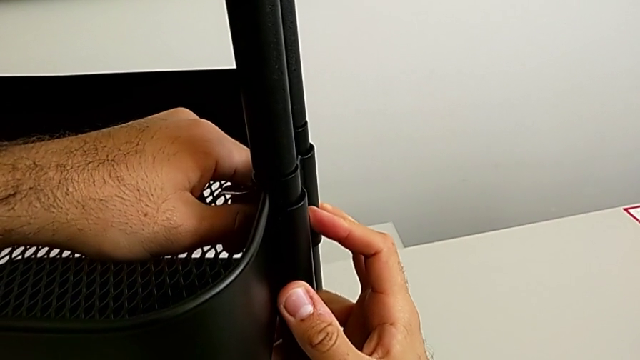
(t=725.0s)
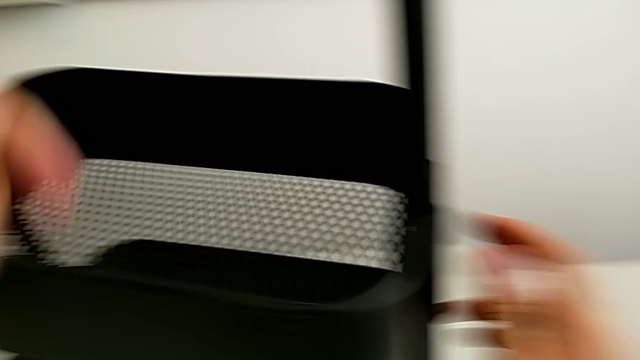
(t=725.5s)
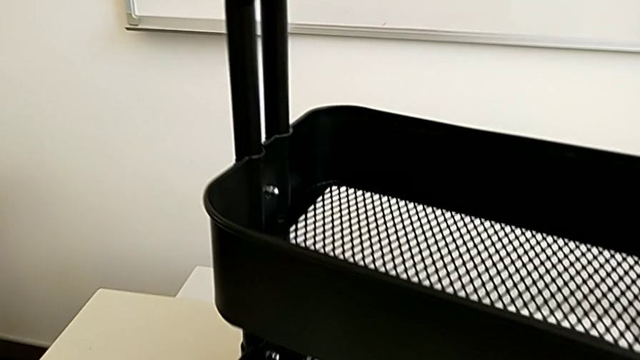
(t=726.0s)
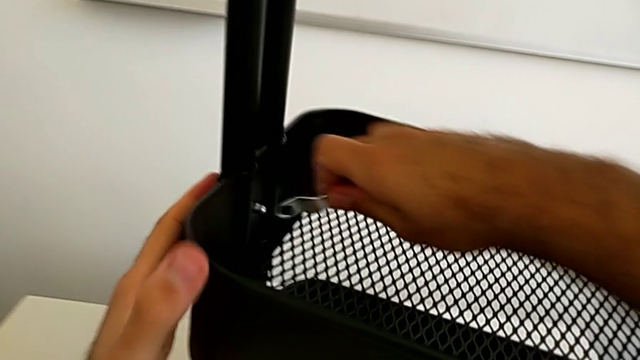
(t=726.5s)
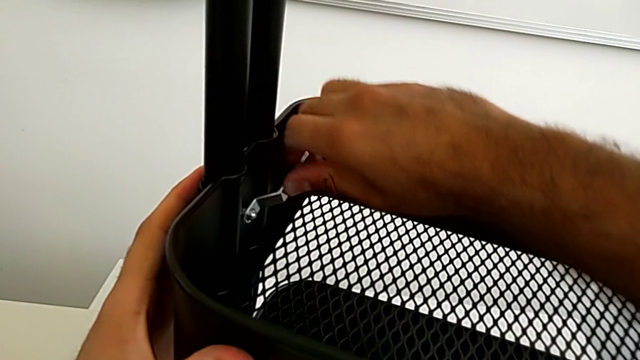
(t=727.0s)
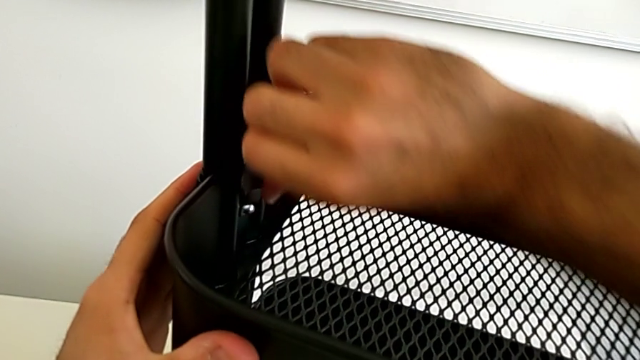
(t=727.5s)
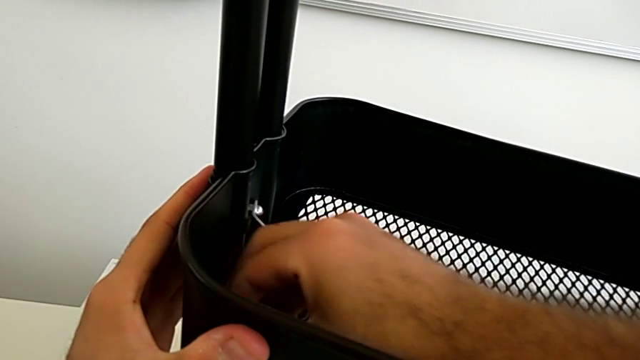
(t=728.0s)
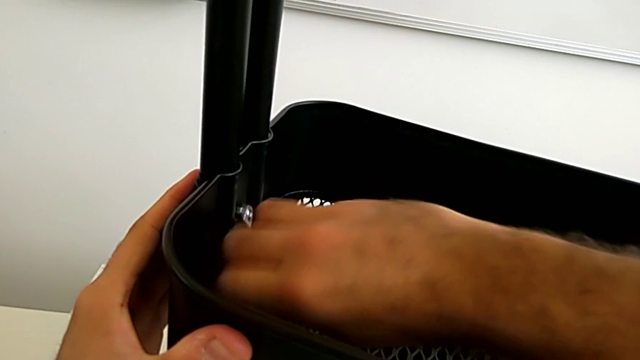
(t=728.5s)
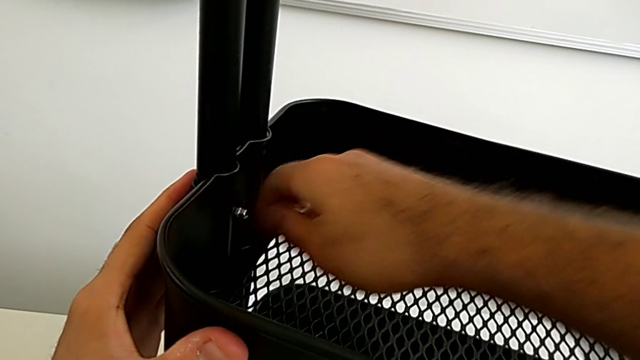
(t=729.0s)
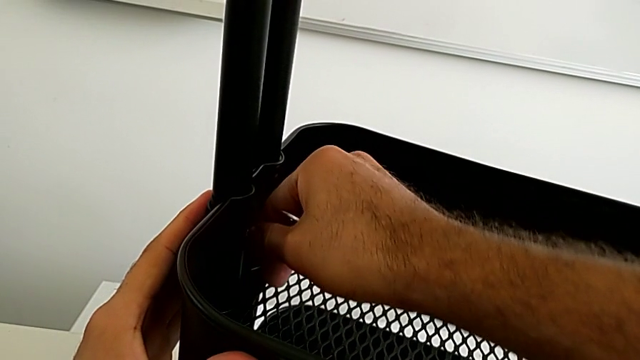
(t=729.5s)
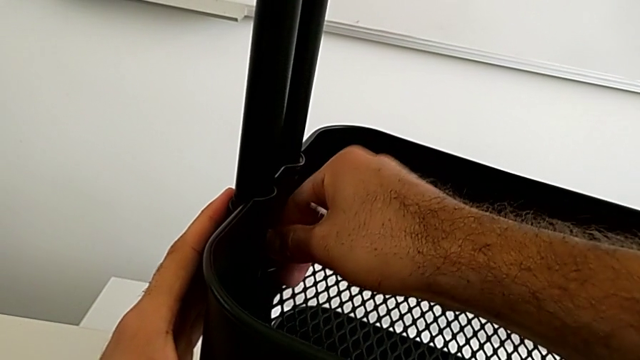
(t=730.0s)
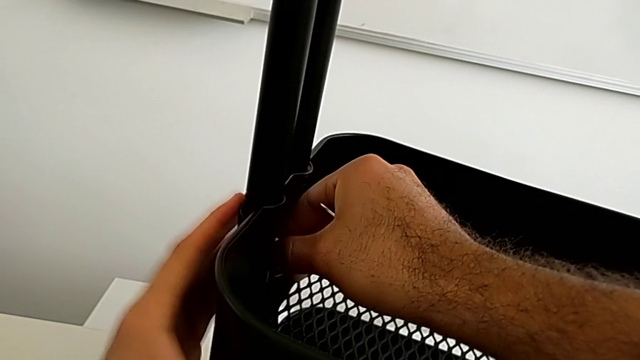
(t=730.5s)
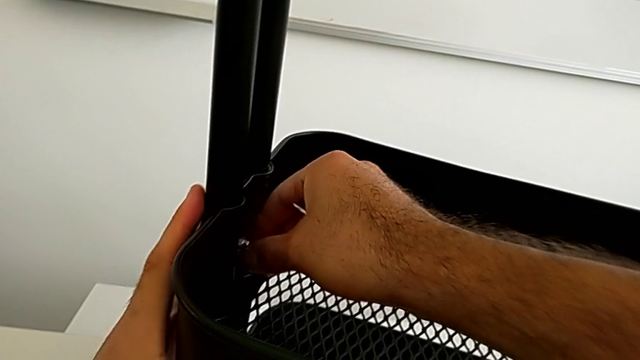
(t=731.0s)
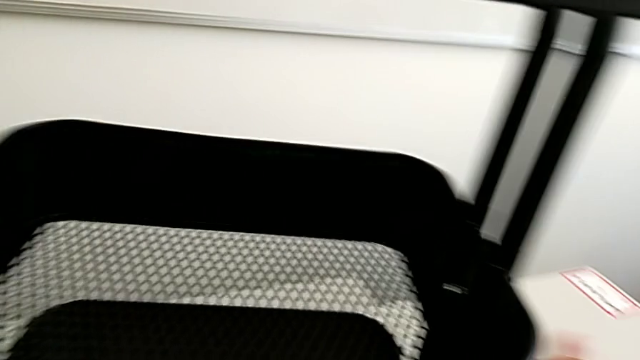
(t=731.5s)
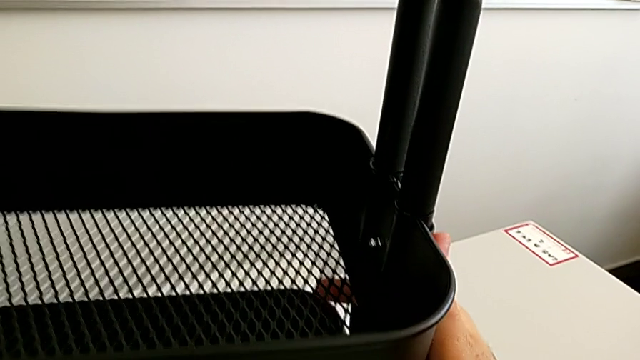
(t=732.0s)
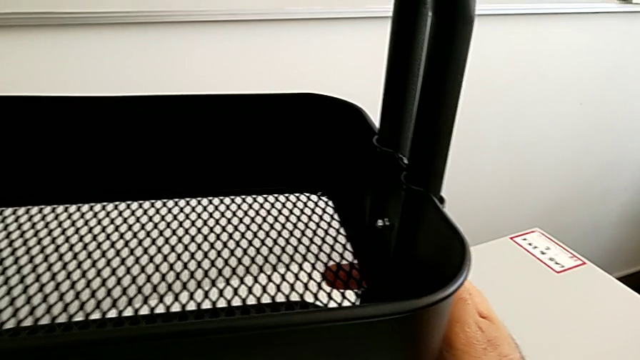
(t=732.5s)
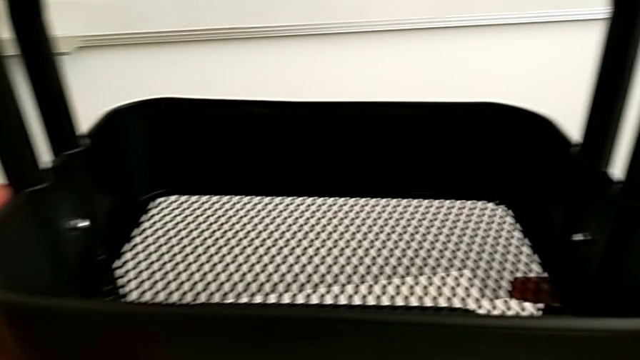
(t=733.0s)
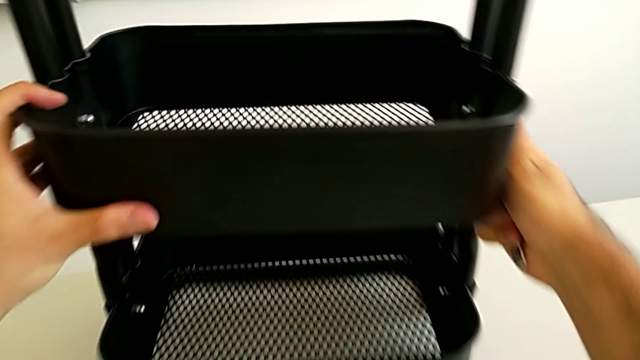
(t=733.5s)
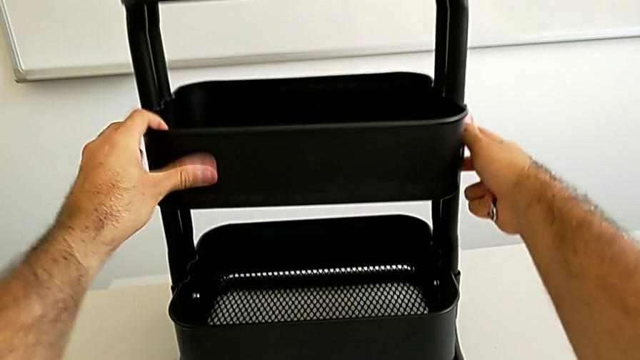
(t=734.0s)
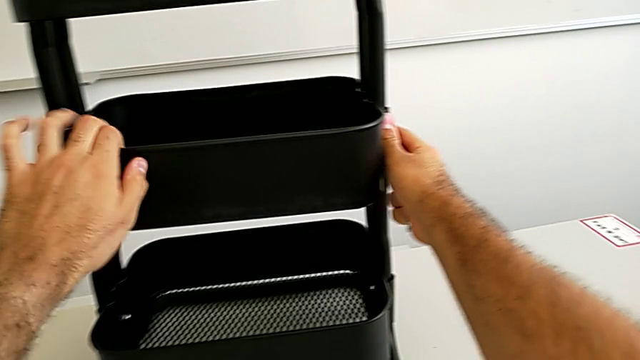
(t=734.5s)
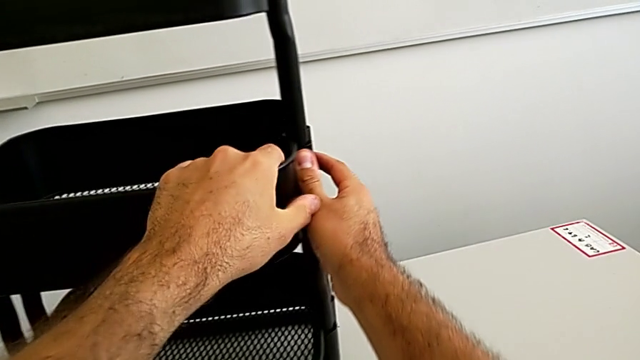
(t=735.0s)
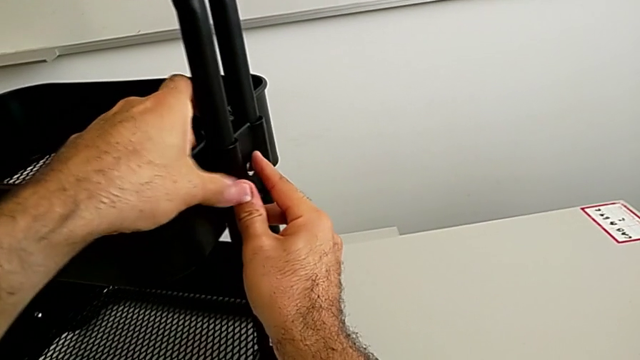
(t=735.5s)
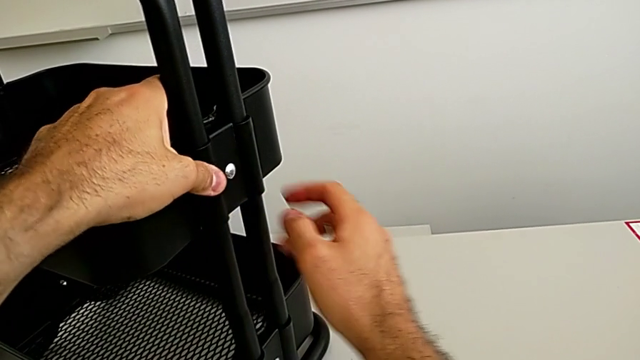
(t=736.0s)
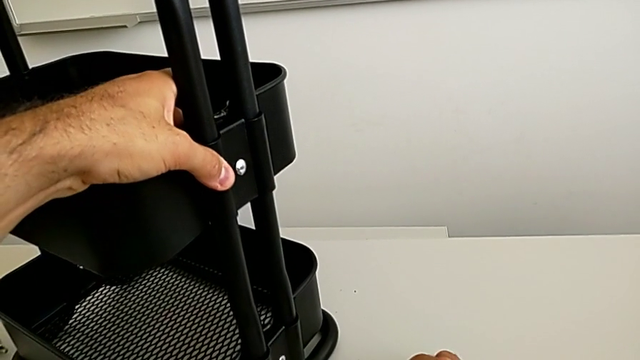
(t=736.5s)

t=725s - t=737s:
The camera wearer is assembling the fifth bracket with a bolt and a hexagon cap nut. They unscrew the fifth hexagon cap nut, align the black grid tray and rotate it.

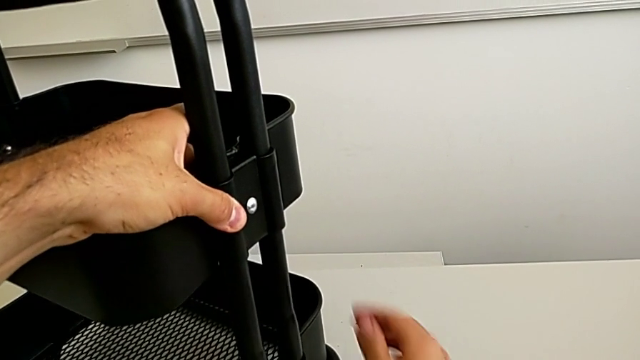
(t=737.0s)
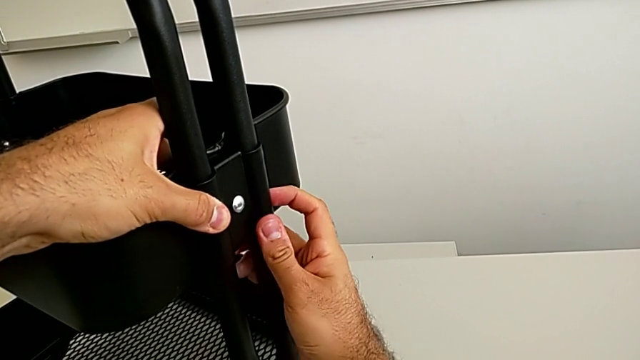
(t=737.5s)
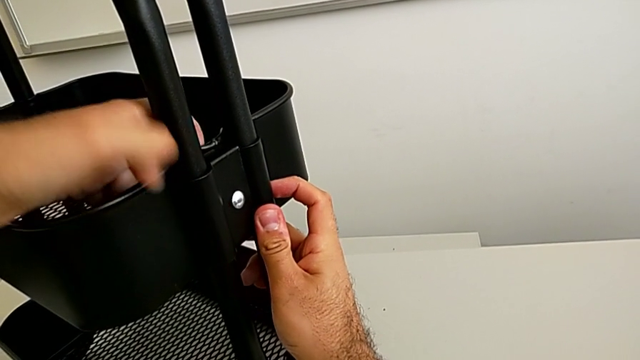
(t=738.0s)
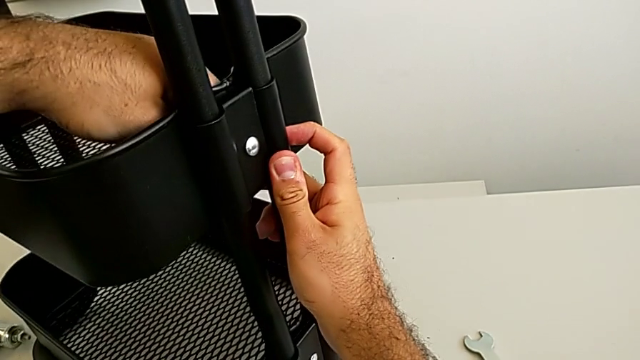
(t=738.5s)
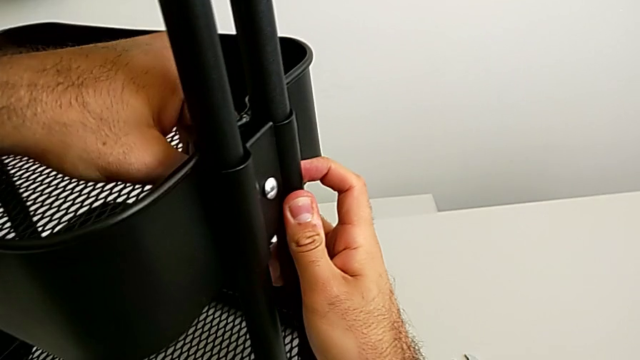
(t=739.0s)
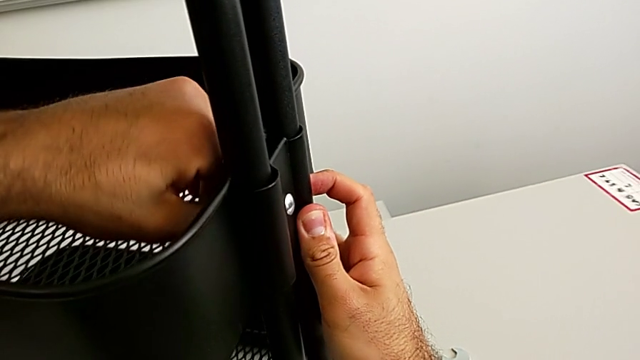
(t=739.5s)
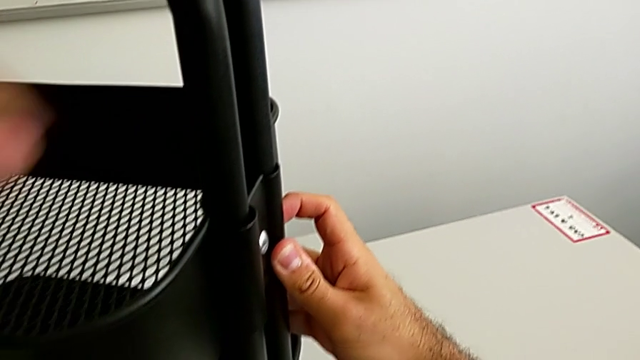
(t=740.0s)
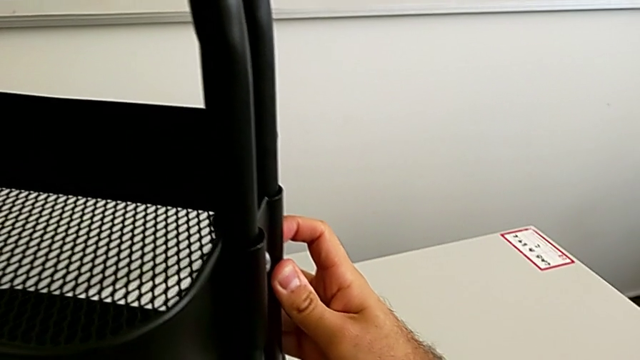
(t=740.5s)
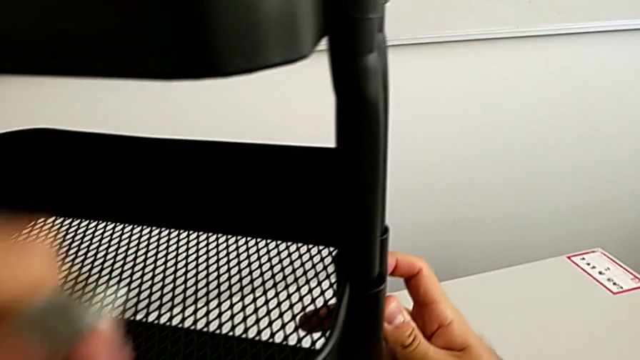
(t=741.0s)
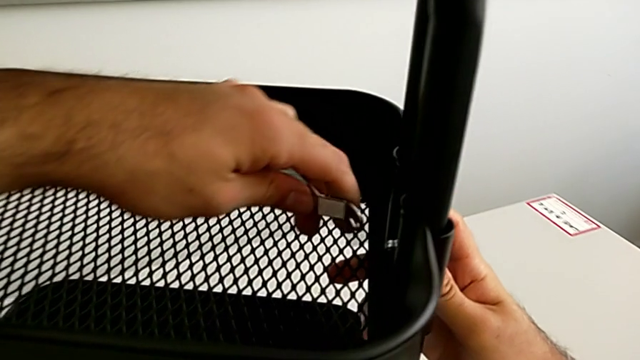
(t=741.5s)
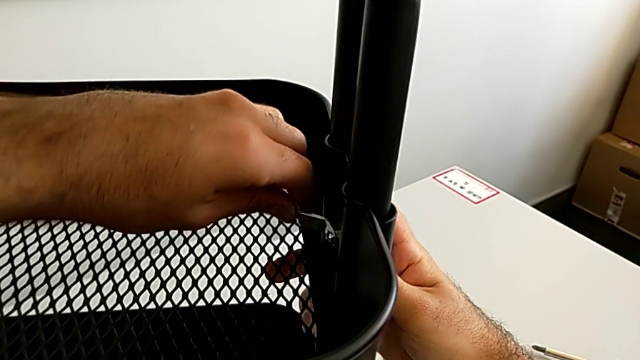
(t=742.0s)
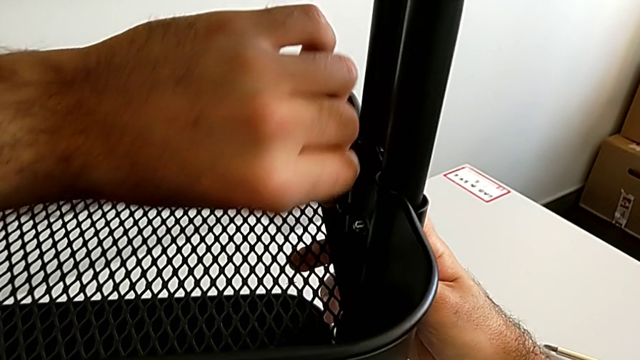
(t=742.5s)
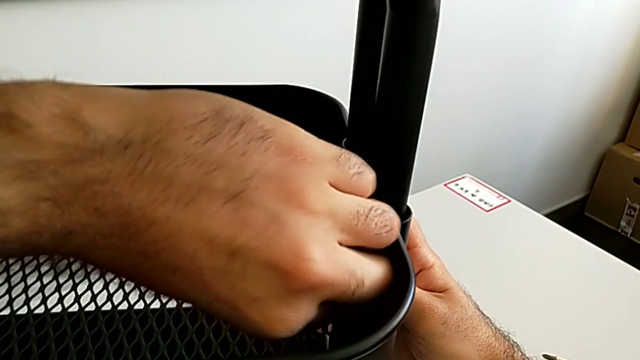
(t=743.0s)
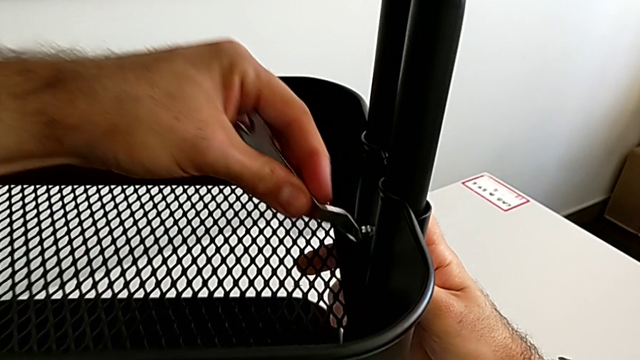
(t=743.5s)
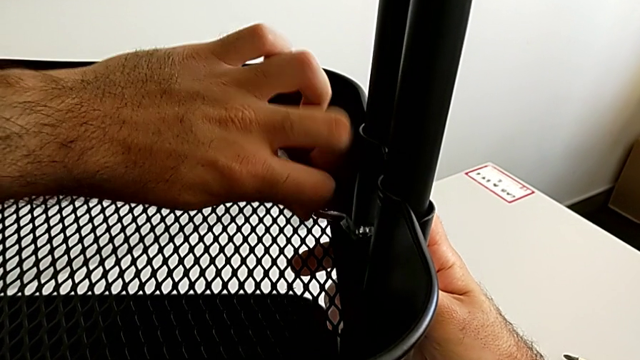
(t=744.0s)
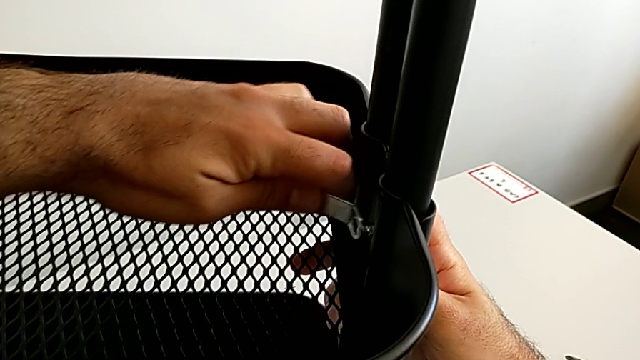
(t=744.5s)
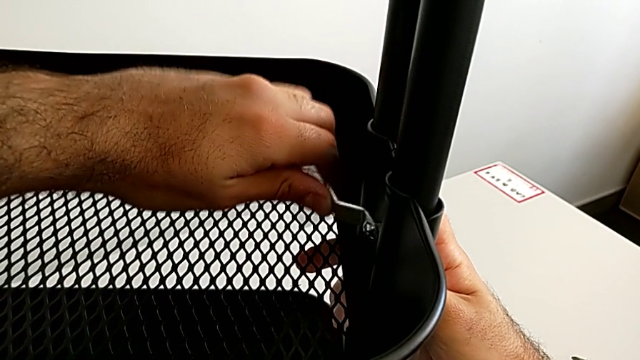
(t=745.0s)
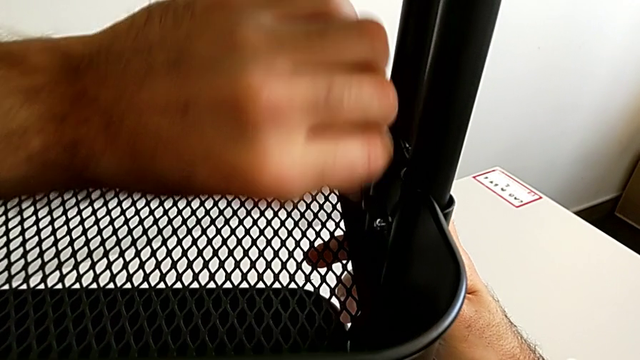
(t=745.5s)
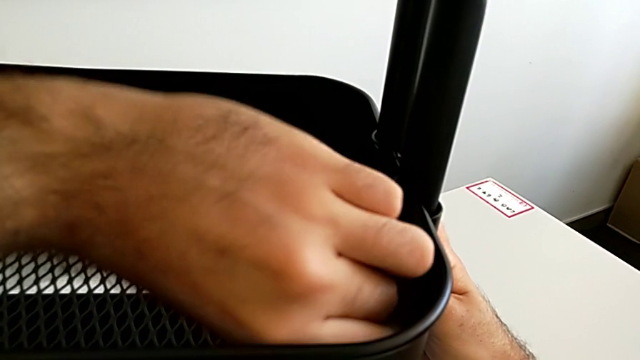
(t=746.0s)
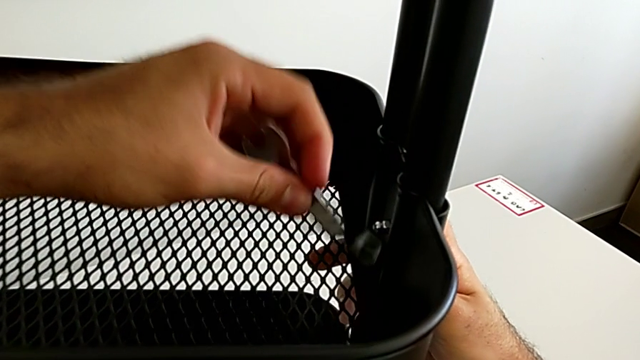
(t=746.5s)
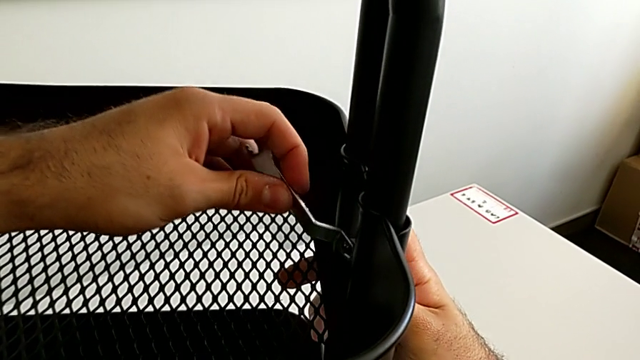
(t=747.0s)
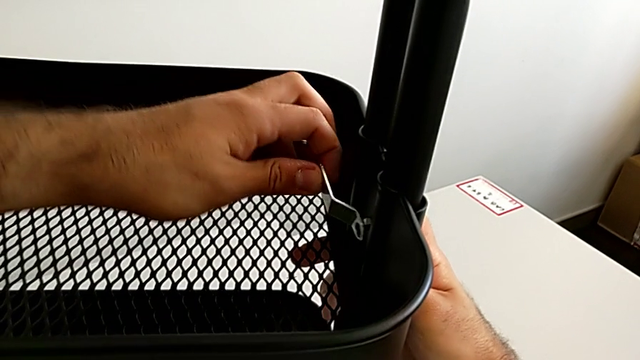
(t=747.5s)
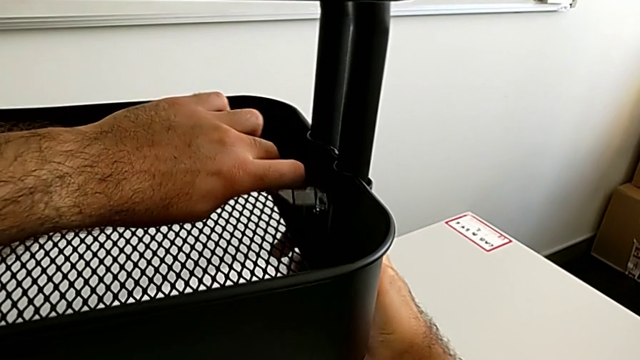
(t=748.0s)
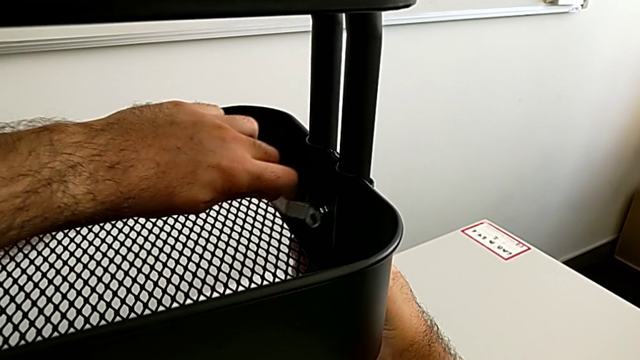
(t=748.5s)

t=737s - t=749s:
The camera wearer is assembling the fifth bracket with a bolt and a hexagon cap nut. They begin to screw the sixth hexagon cap nut.
